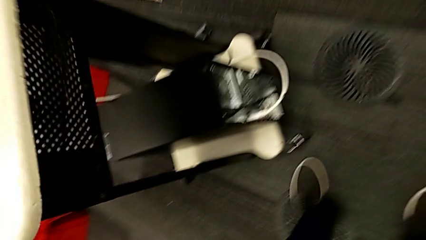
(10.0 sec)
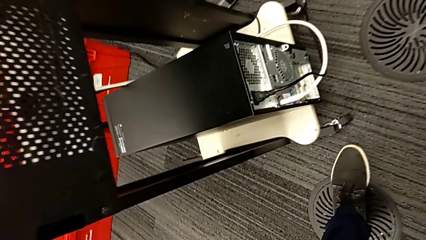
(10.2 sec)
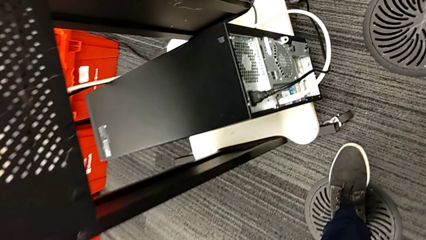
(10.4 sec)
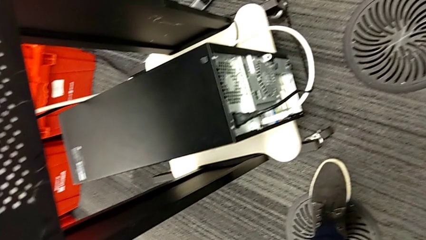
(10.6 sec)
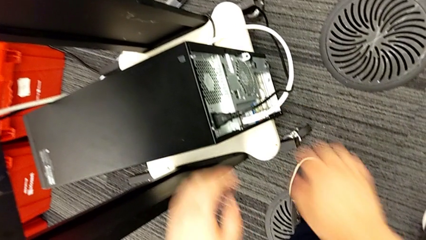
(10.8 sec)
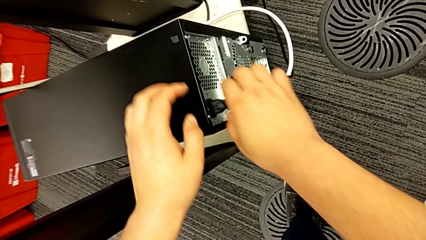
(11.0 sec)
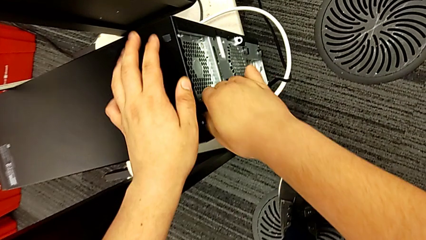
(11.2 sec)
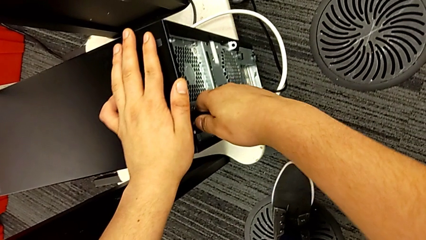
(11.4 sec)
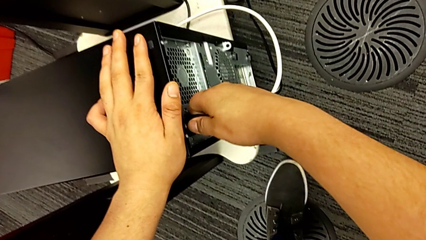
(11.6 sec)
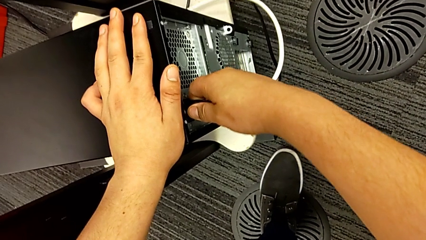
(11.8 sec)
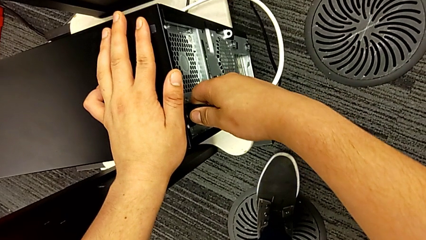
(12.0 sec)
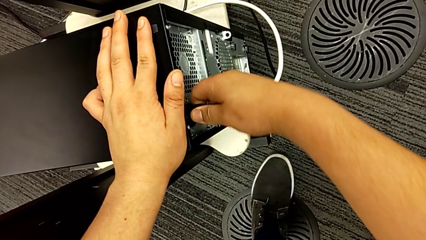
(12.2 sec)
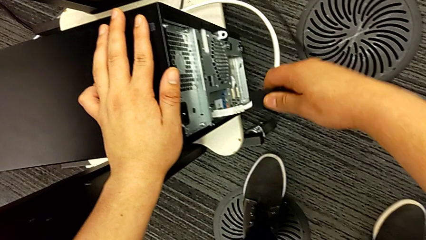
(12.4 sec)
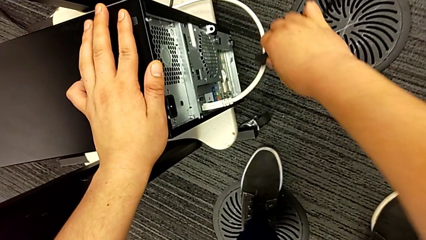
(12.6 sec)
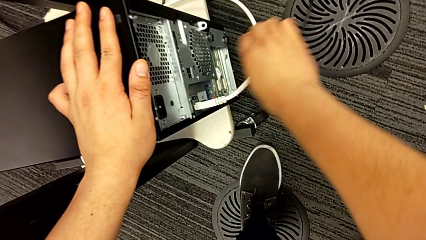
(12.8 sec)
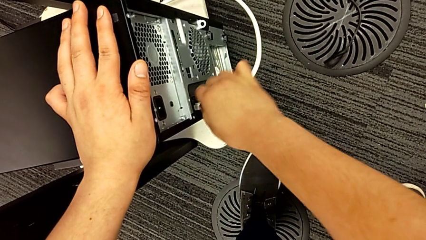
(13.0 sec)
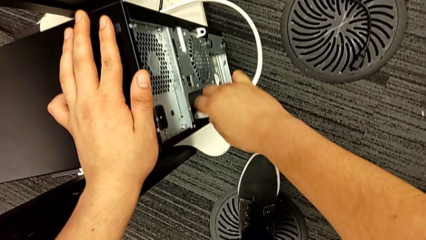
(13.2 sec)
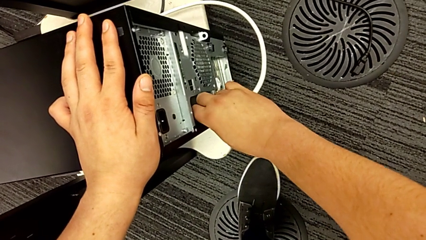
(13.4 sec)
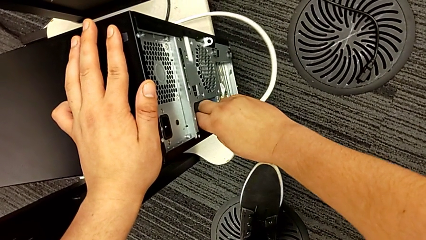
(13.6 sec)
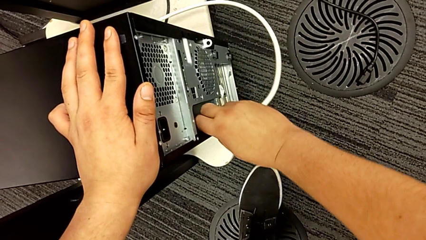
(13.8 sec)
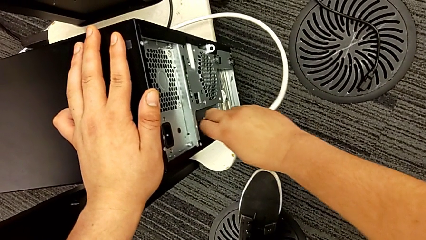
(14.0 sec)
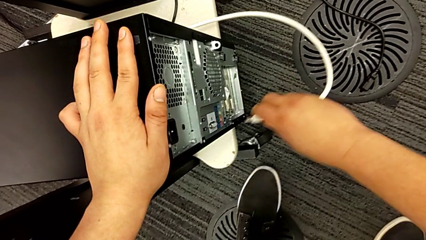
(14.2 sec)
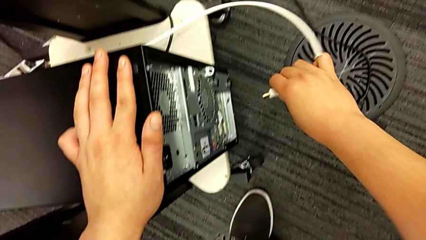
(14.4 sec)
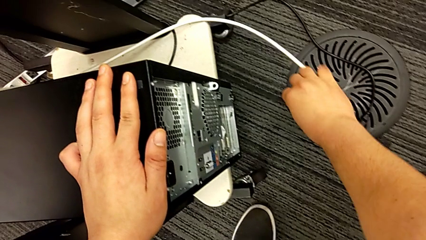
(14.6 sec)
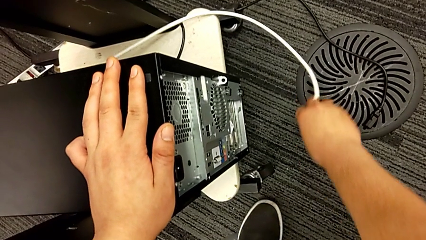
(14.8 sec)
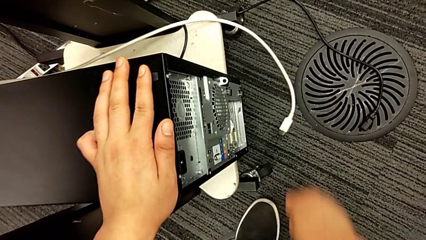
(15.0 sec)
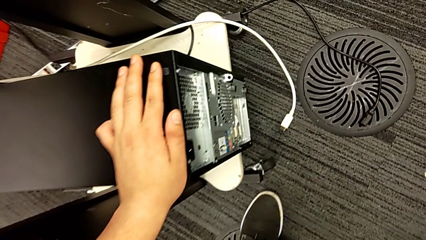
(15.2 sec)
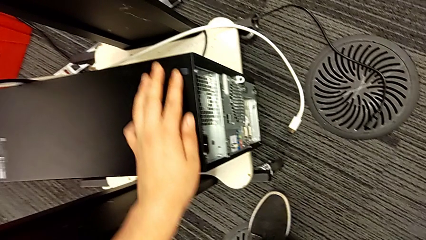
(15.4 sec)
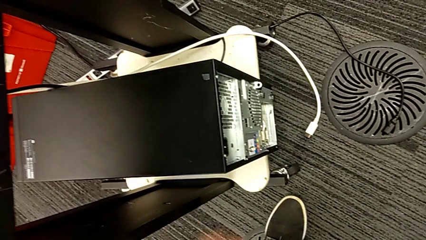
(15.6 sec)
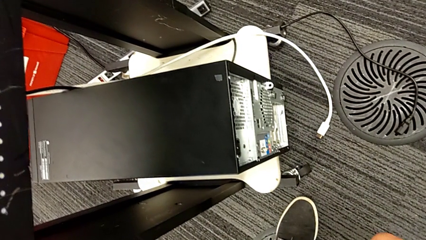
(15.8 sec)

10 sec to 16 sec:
The camera wearer removes the cables from the PC. They grab the cable power supply, withdraw it, grab the HDMI cable and withdraw it.

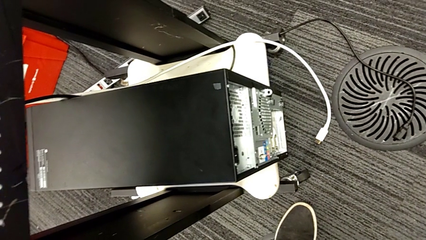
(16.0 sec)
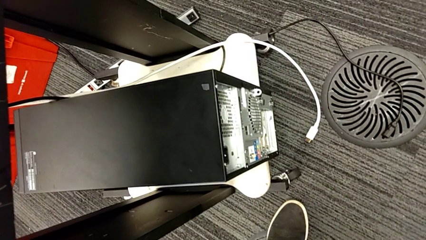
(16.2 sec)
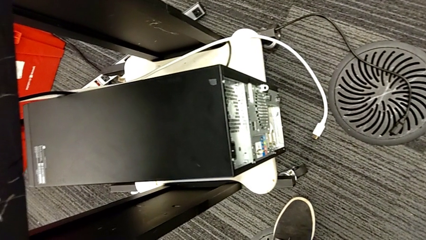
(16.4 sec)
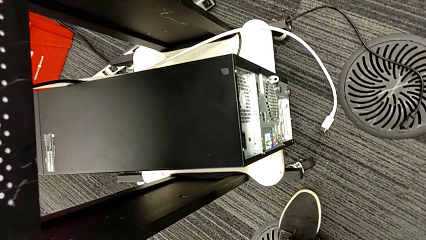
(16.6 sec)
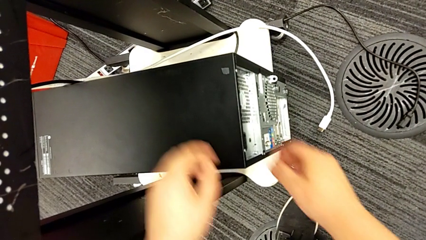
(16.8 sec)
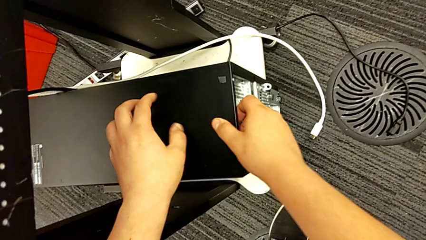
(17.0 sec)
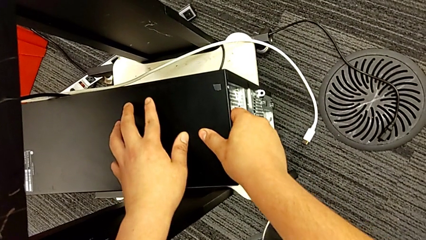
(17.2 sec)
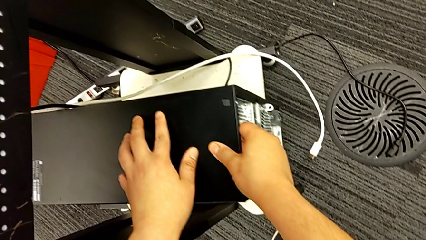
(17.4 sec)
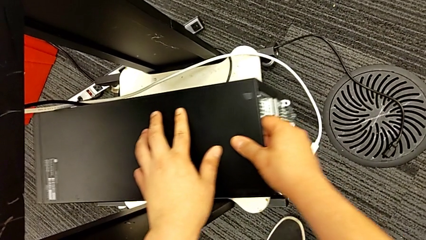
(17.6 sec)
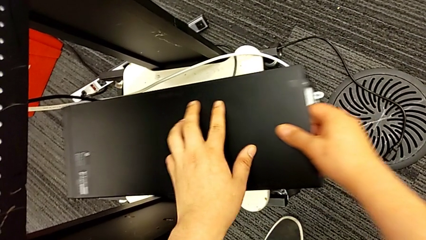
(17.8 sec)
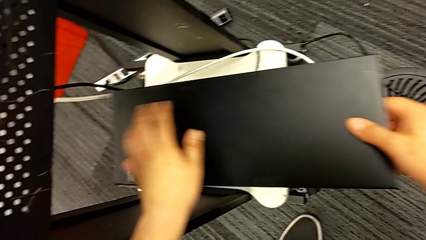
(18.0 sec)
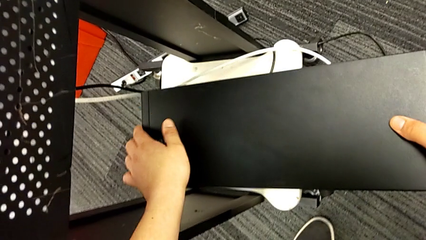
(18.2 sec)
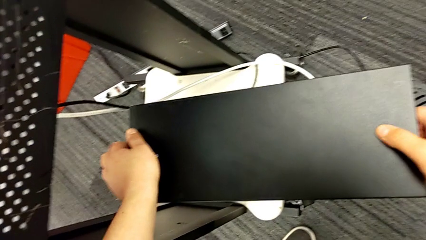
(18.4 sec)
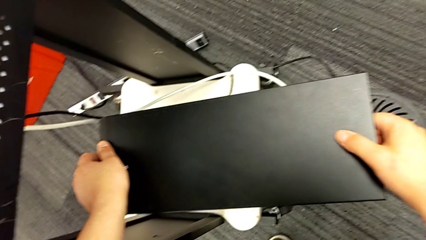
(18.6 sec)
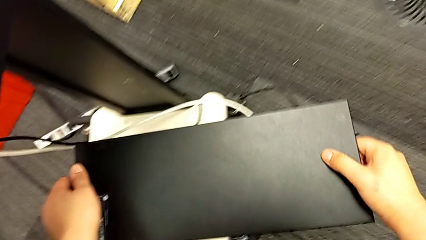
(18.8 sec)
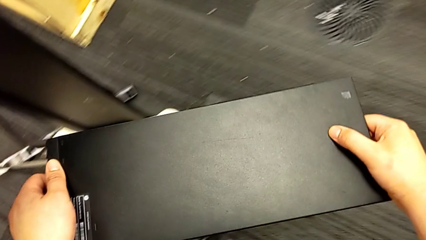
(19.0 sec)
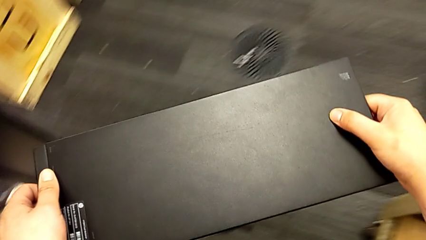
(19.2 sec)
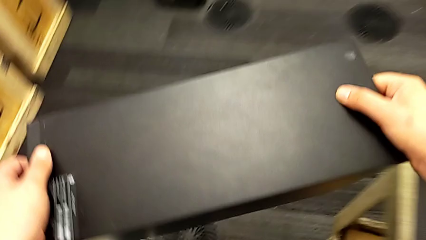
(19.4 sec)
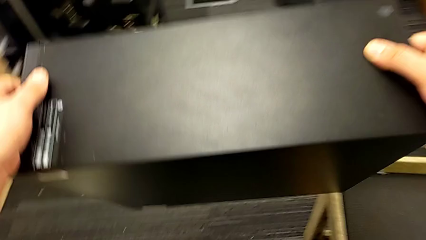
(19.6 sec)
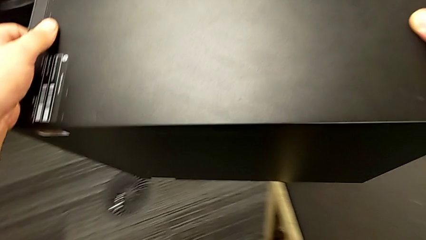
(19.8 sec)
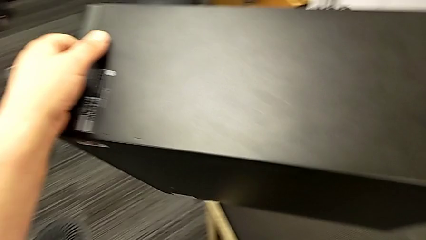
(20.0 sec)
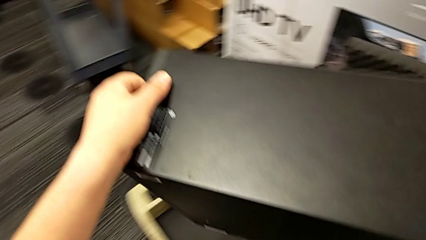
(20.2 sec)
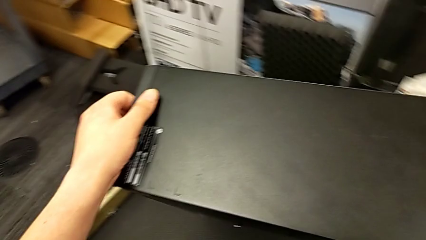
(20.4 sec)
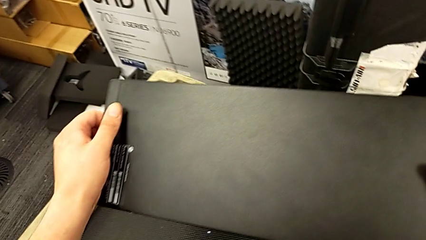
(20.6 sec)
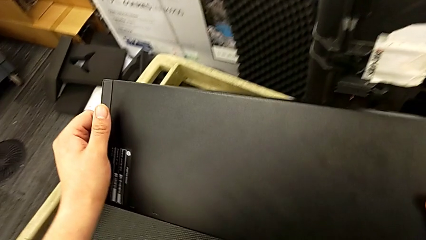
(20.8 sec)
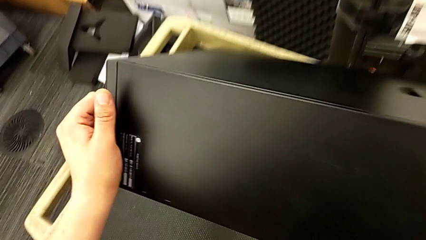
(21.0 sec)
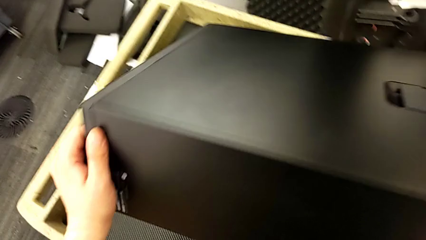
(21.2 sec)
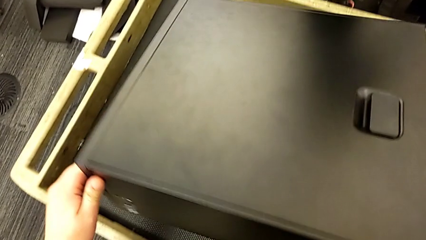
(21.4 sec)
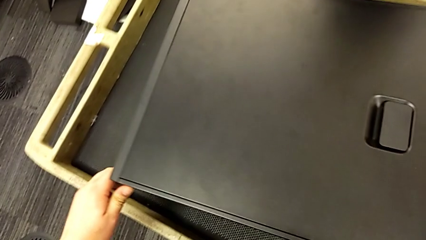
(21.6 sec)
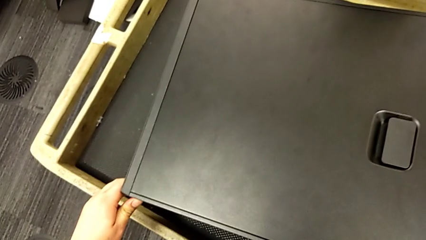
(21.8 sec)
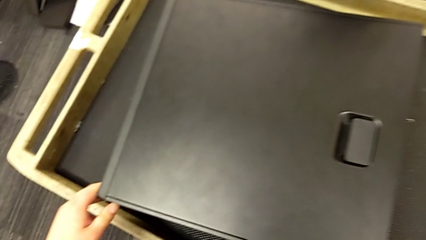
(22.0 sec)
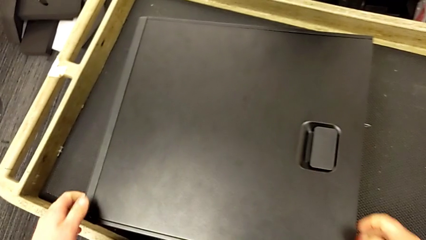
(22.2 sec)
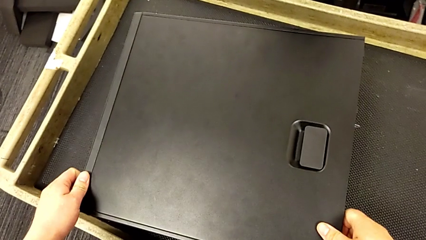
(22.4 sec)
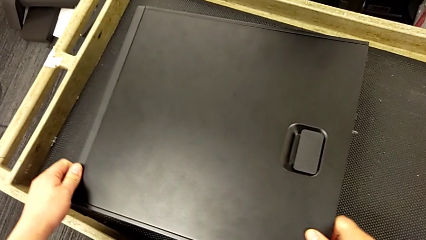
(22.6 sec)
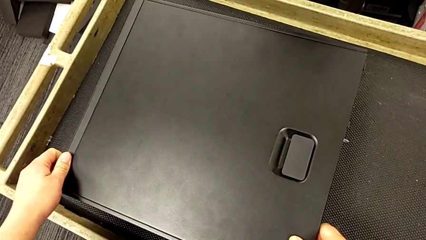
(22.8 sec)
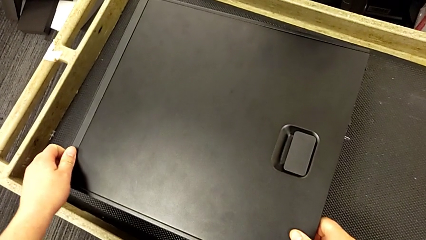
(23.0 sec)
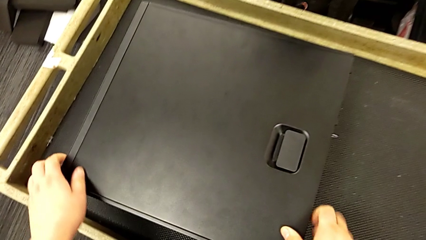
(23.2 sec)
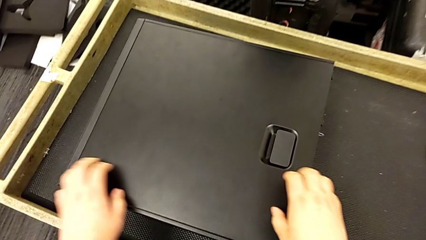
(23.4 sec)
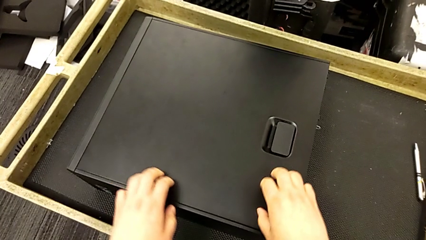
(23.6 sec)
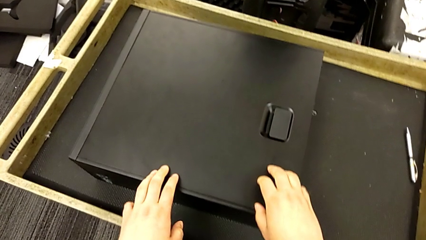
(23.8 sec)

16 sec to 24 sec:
The camera wearer lifts the computer to the operating area. They grab the computer tower, lift it and place it.
